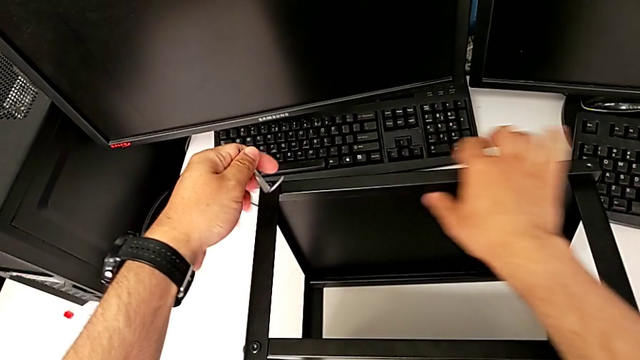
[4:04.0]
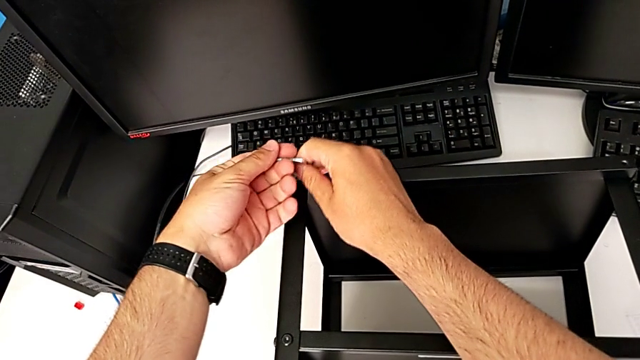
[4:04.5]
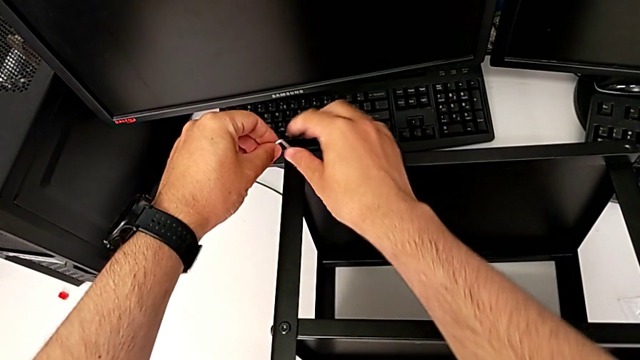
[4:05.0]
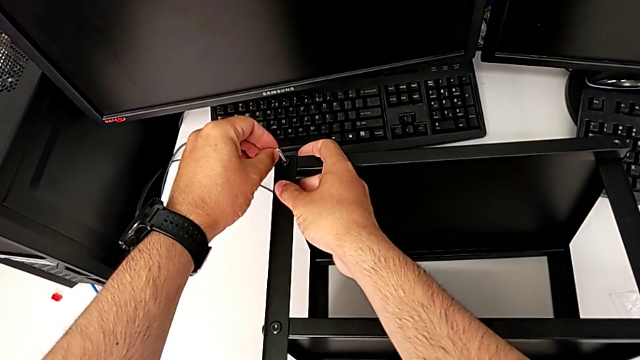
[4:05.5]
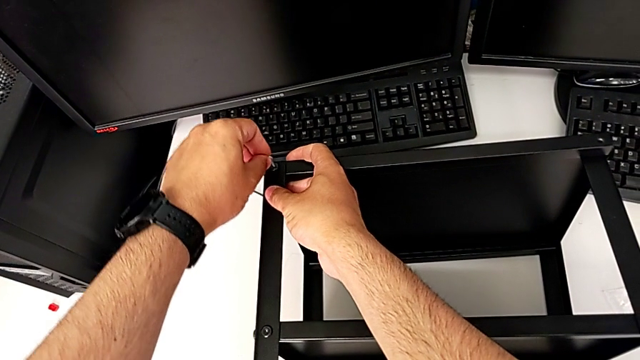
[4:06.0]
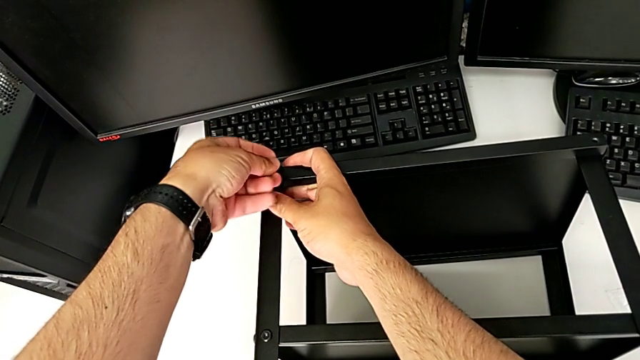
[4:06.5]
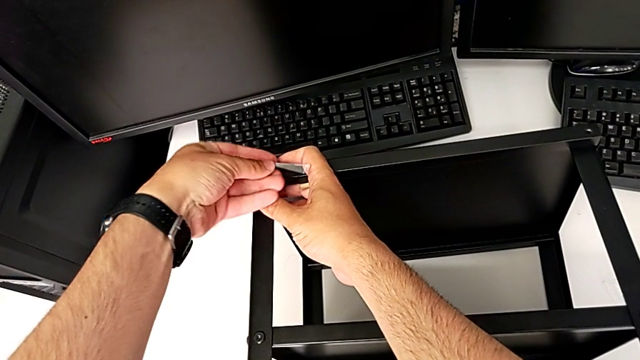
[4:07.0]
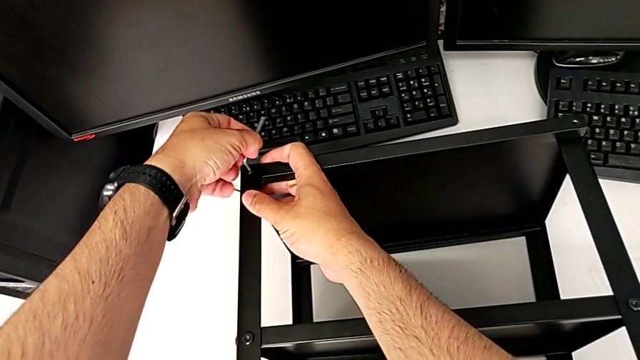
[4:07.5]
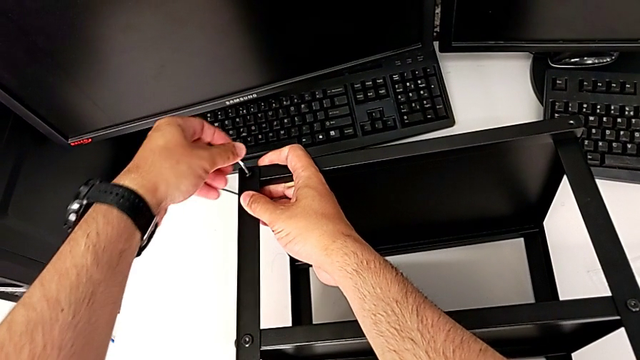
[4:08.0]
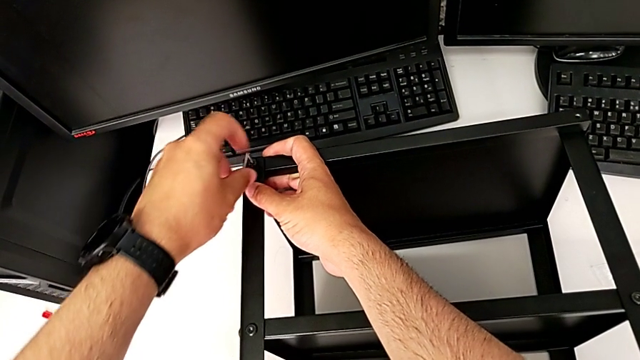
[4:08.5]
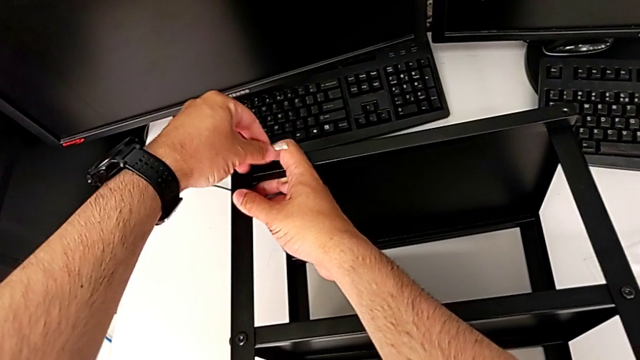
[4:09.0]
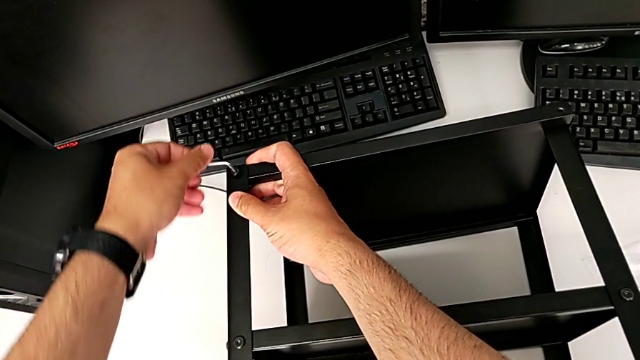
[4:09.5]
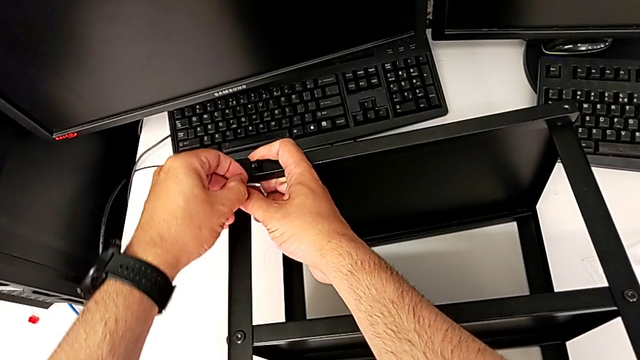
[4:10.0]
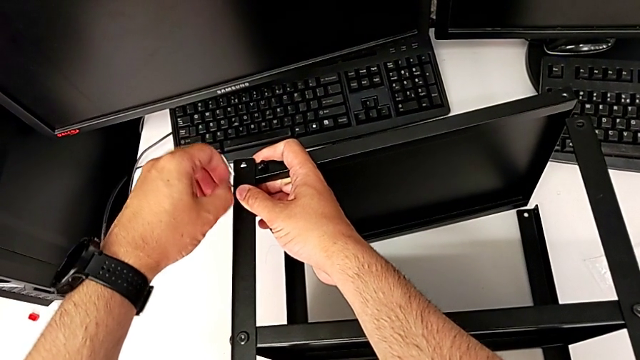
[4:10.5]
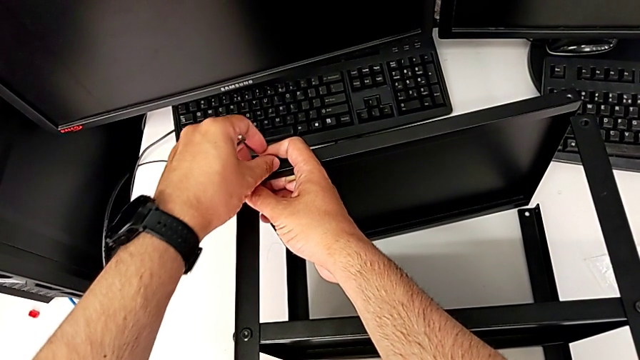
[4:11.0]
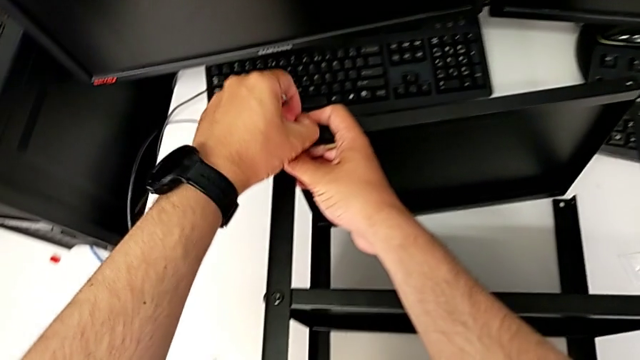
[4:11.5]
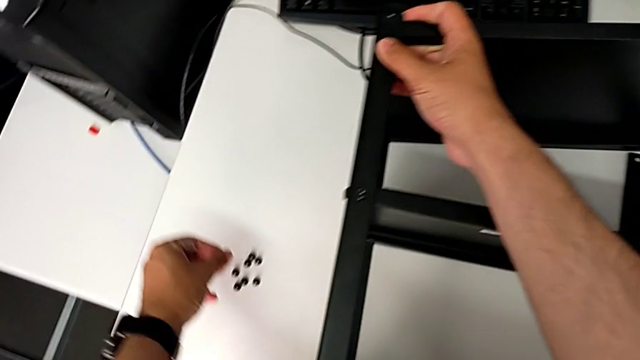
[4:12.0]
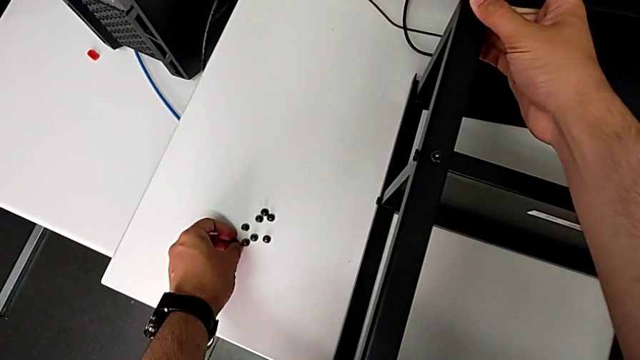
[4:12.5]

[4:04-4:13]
The camera wearer is unscrewing all the hex socket heads from the tabletop. They insert the Allen wrench, rotate it, withdraw it, disassemble the hex socket head and place it.

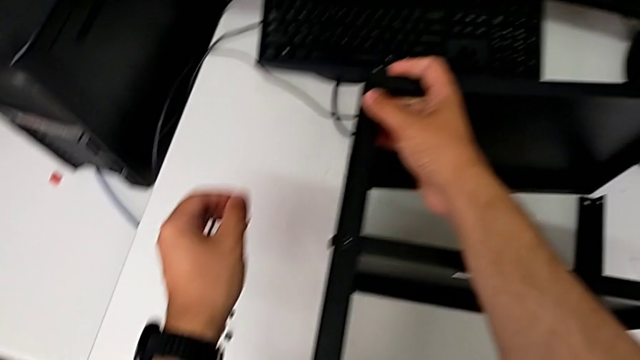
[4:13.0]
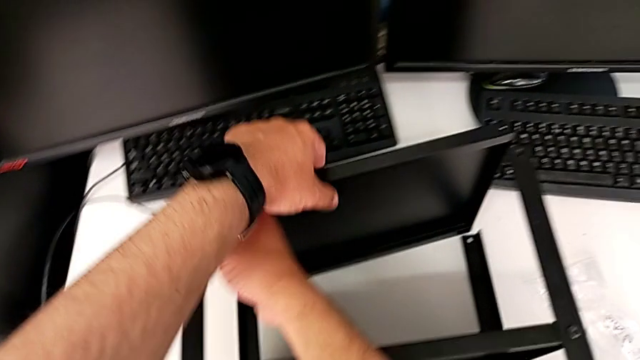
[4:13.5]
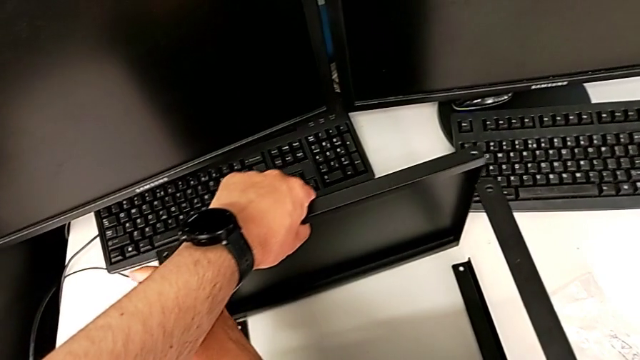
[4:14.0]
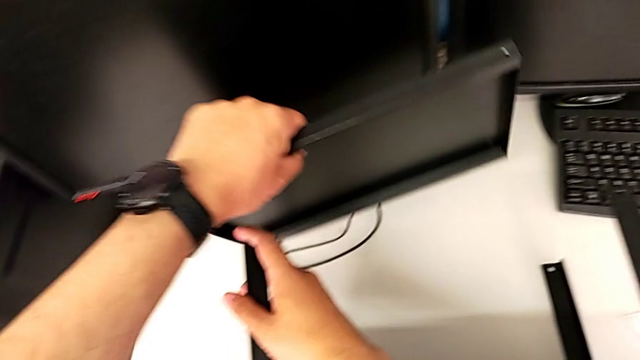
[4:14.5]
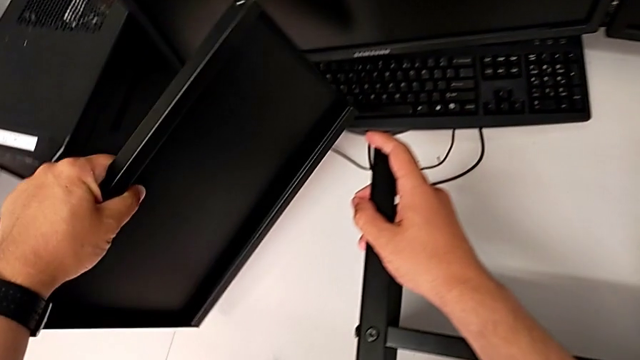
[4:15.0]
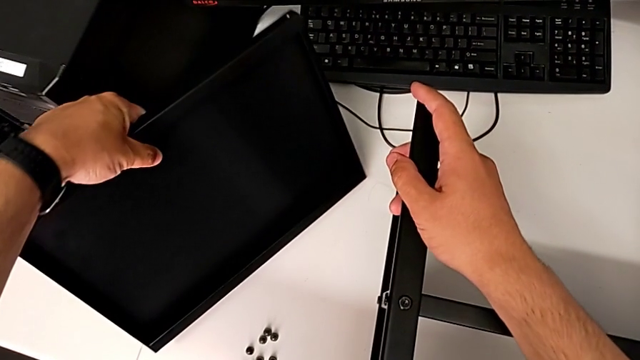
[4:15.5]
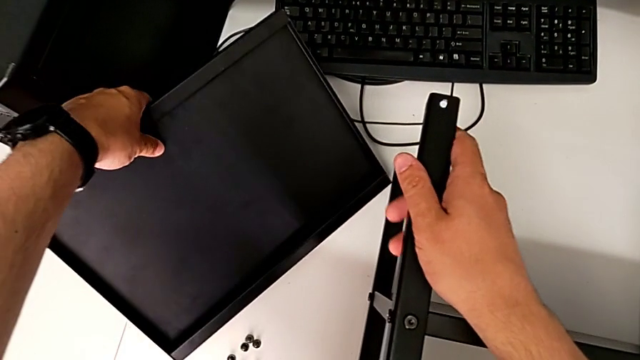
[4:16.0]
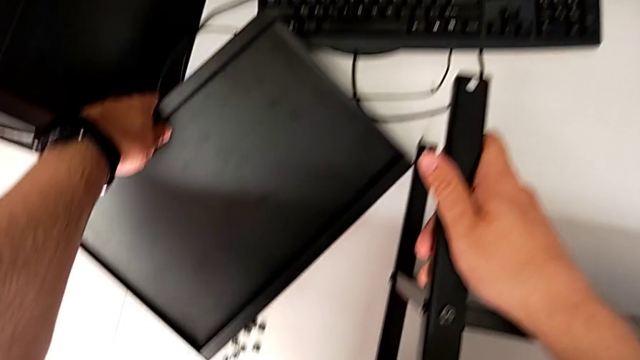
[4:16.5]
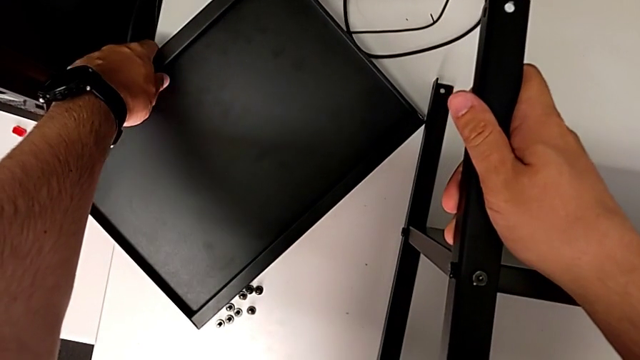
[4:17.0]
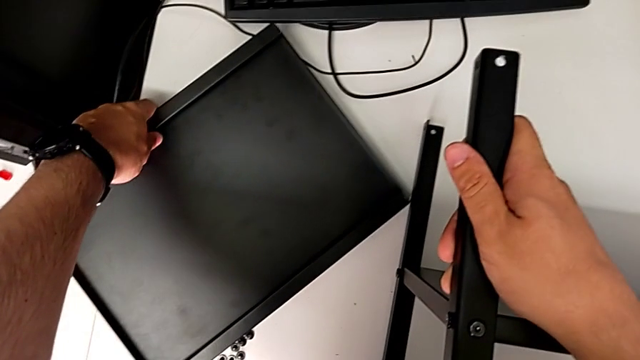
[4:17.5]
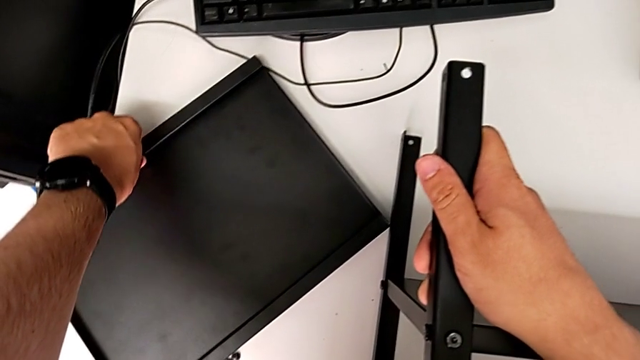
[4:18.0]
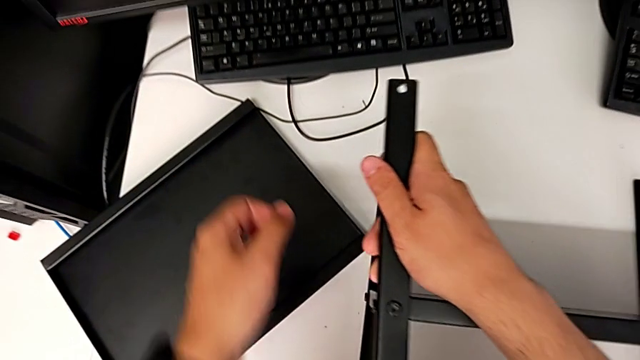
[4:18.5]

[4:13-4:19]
The camera wearer removes the tabletop from the shelf. They place the top tray.

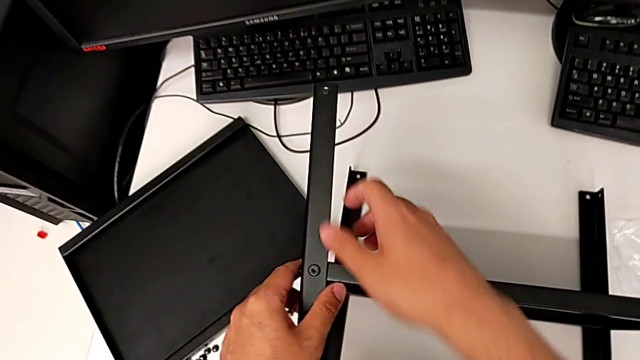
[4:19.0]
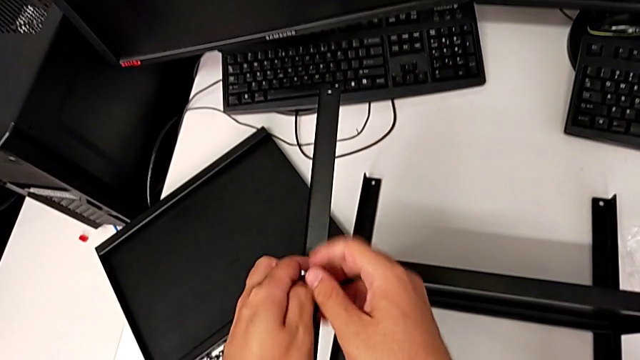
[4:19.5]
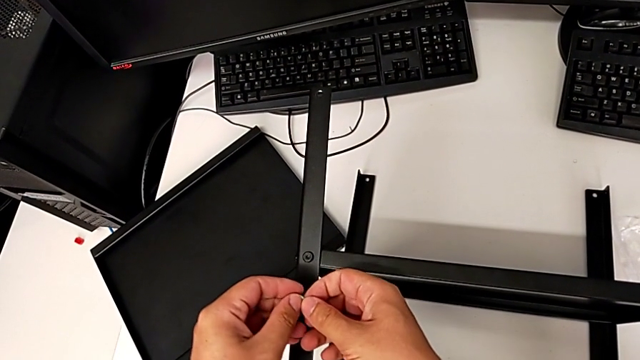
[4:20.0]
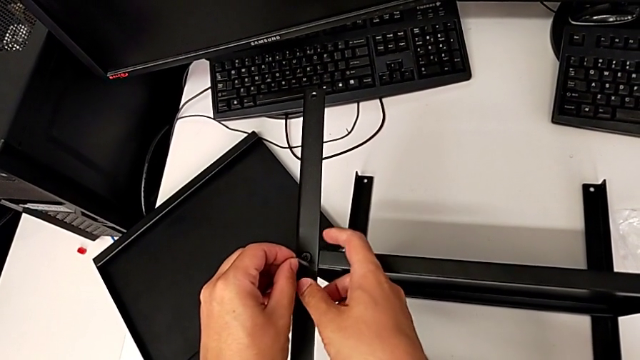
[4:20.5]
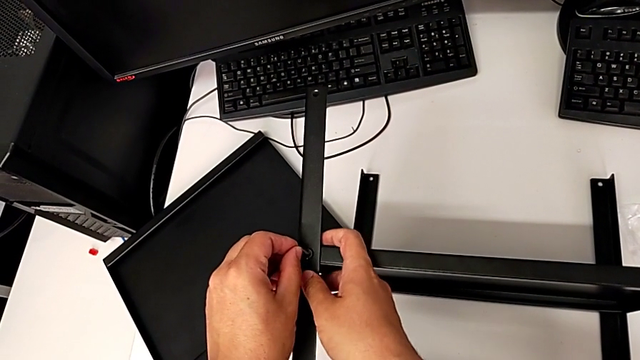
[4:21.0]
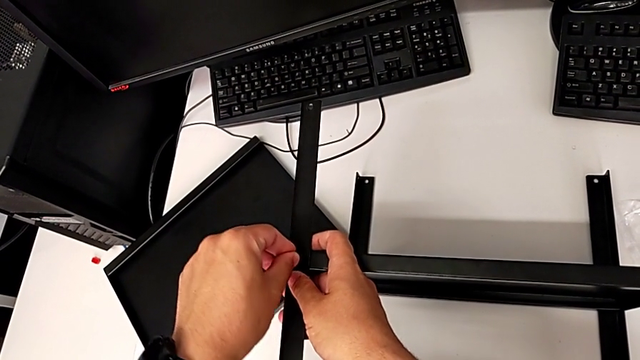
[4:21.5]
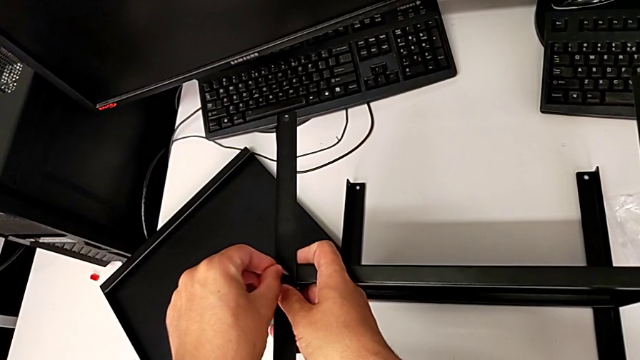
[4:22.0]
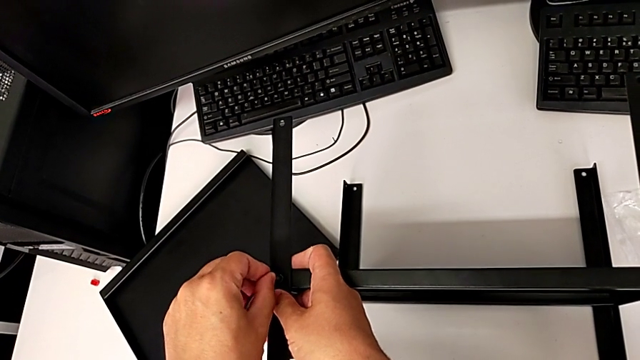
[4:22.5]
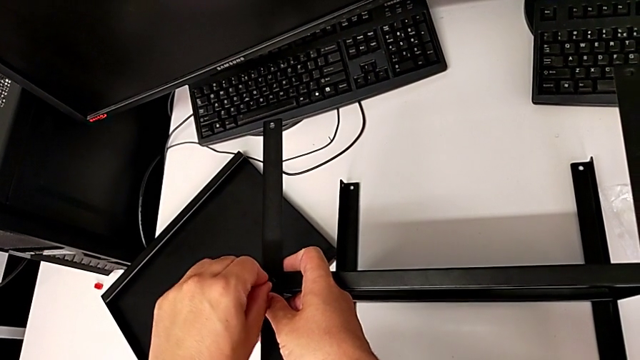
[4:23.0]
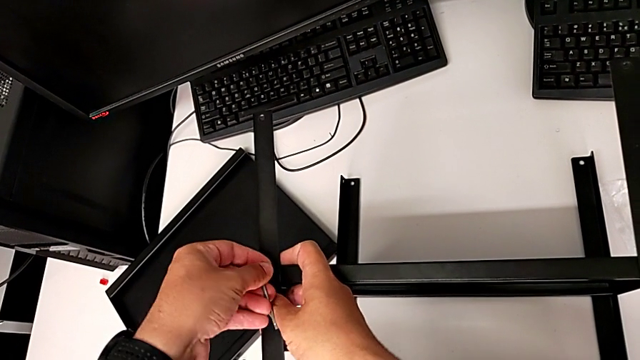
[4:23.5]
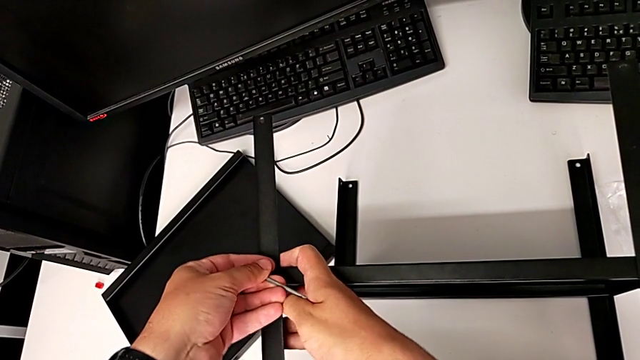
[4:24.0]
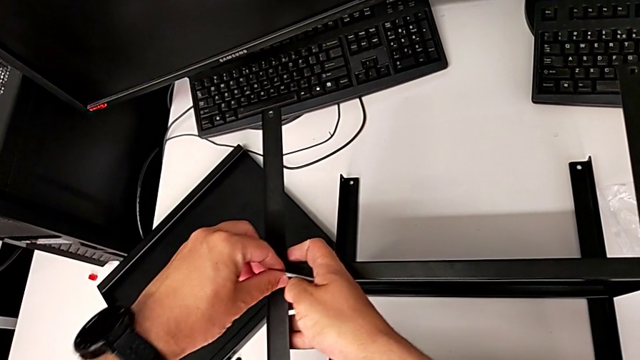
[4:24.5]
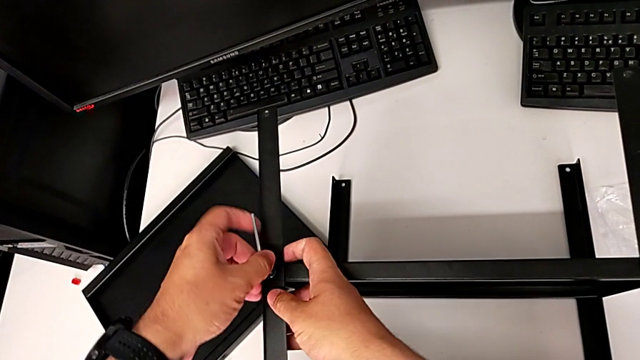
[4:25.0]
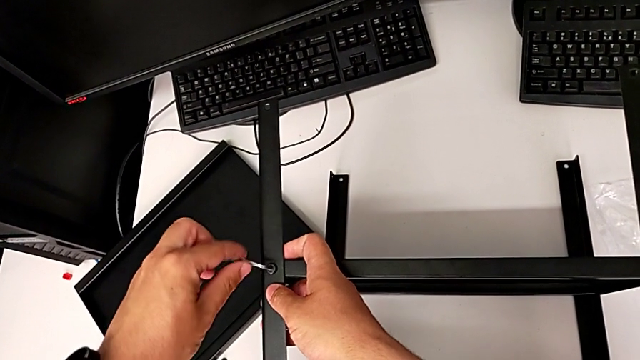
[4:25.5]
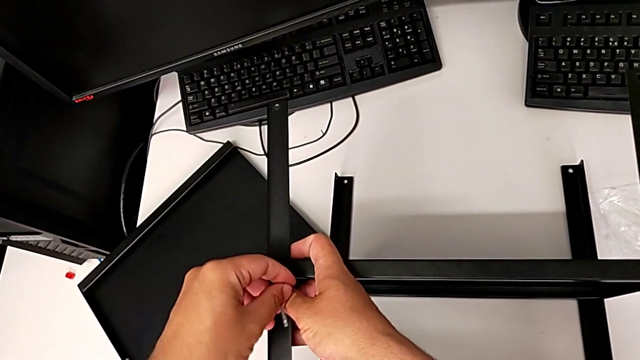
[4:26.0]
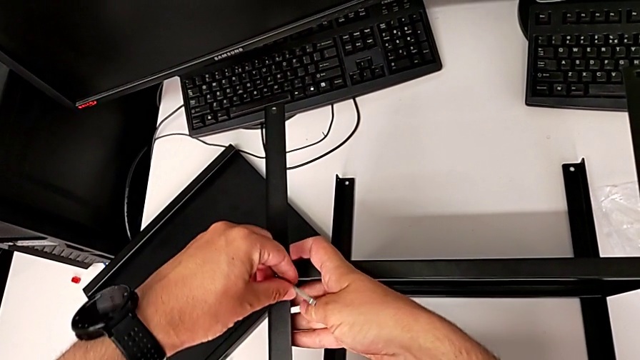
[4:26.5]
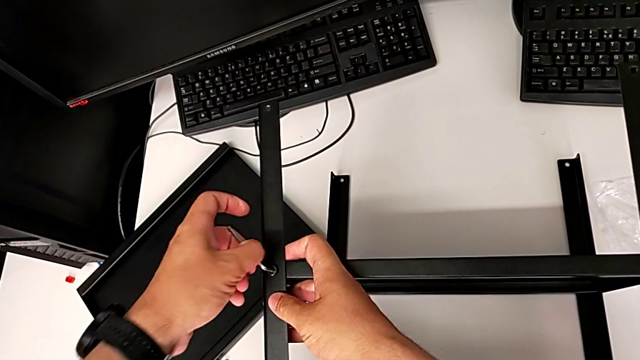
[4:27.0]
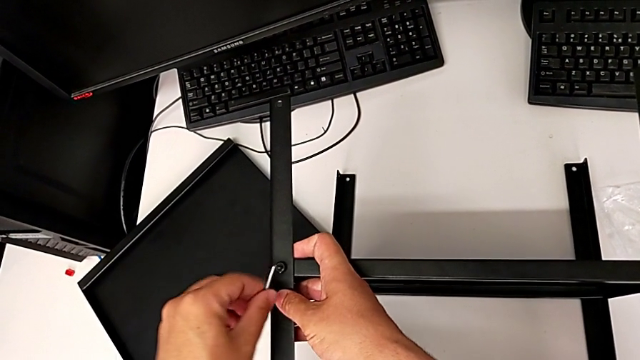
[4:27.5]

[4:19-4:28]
The camera wearer is removing the first leg from the shelf. They insert the Allen wrench and begin to unscrew the hex socket head.
